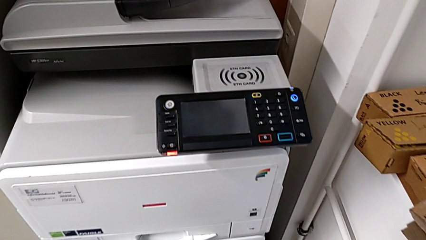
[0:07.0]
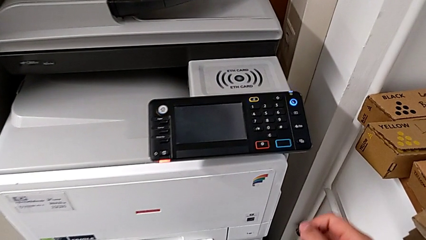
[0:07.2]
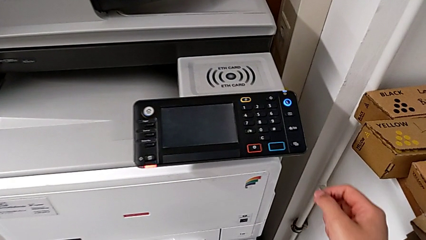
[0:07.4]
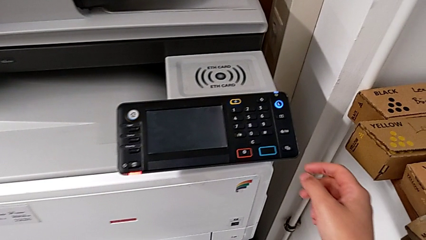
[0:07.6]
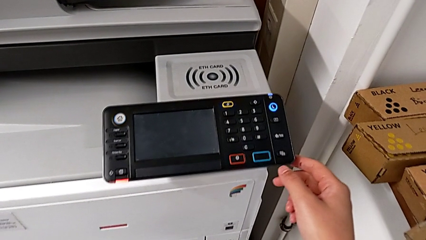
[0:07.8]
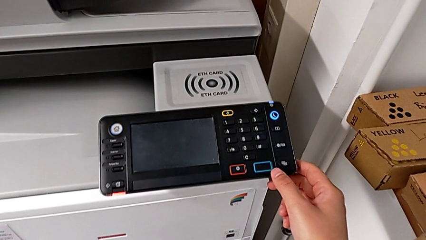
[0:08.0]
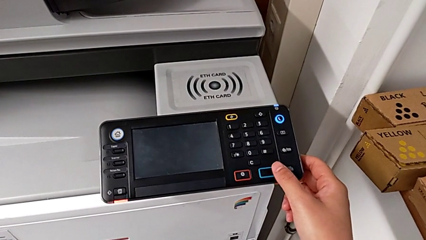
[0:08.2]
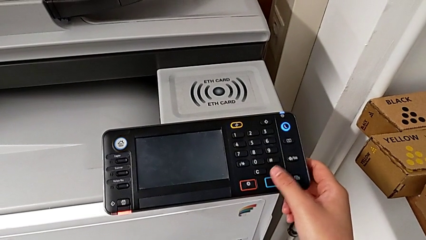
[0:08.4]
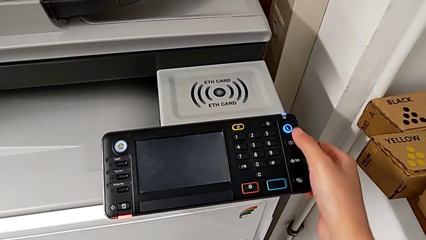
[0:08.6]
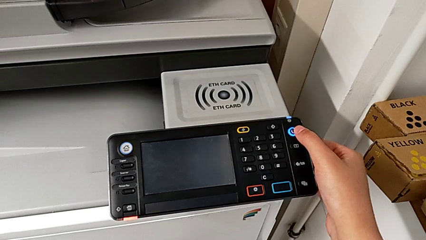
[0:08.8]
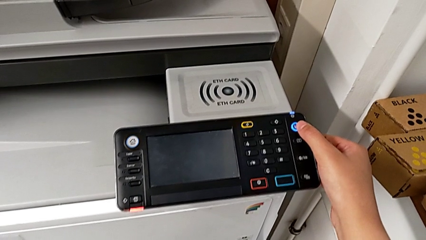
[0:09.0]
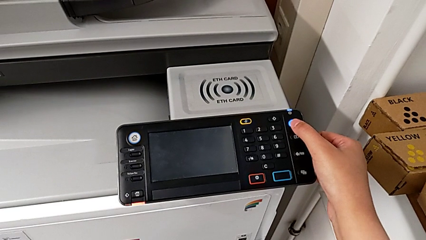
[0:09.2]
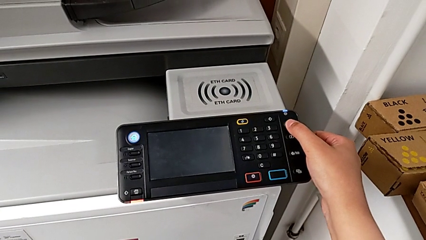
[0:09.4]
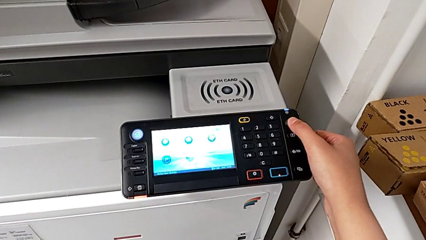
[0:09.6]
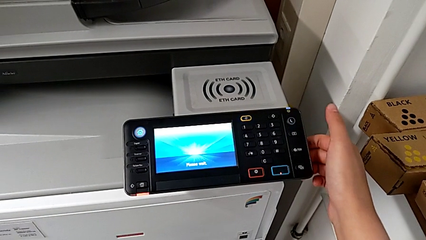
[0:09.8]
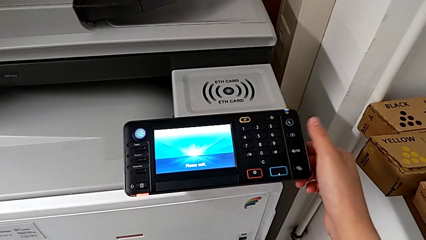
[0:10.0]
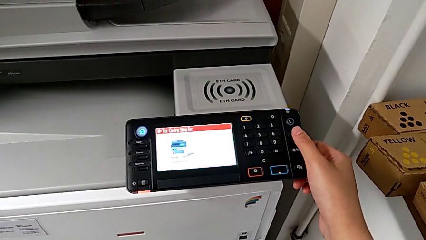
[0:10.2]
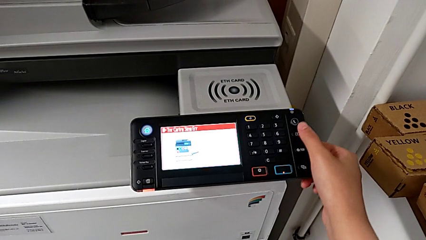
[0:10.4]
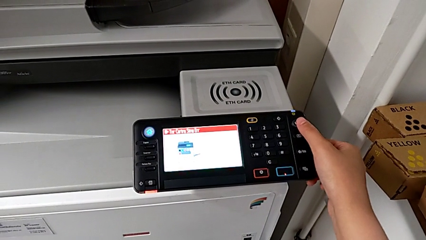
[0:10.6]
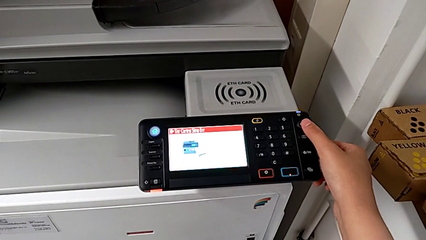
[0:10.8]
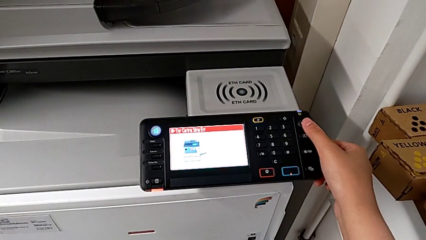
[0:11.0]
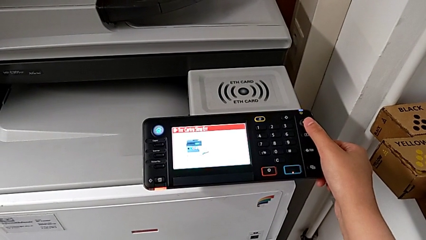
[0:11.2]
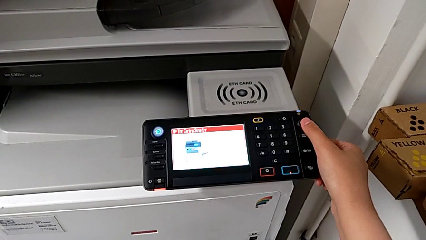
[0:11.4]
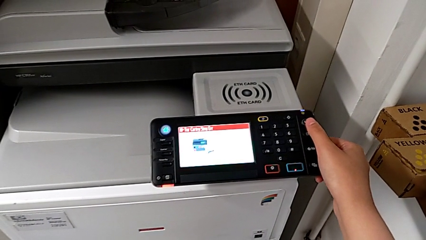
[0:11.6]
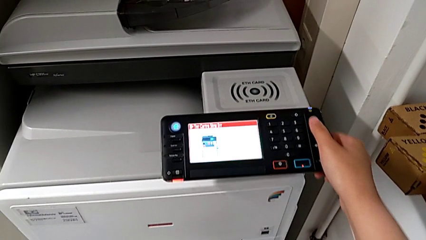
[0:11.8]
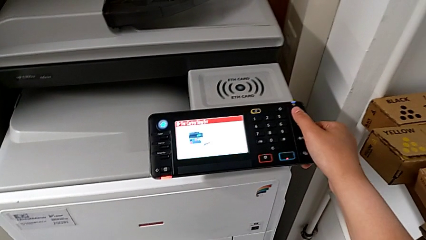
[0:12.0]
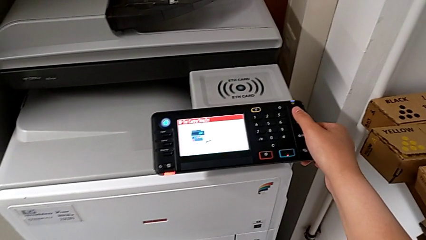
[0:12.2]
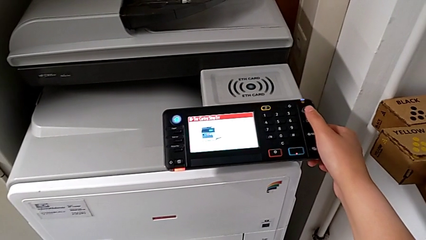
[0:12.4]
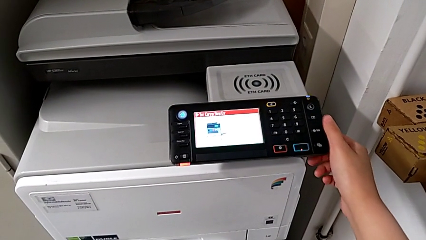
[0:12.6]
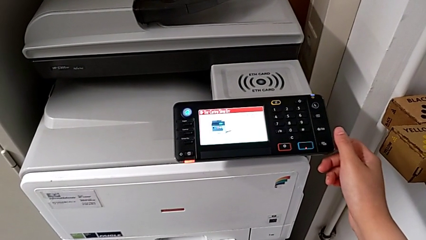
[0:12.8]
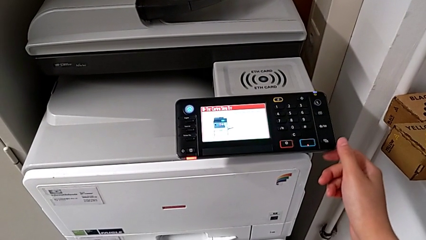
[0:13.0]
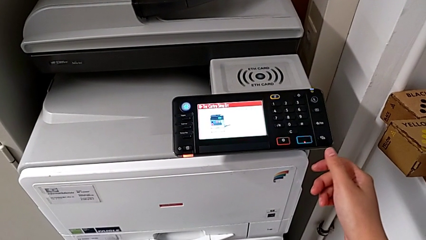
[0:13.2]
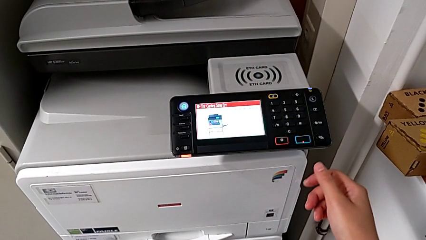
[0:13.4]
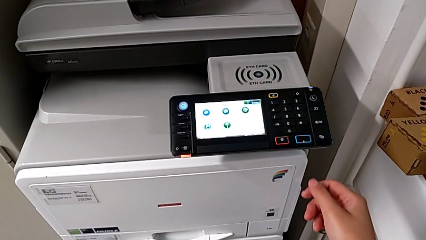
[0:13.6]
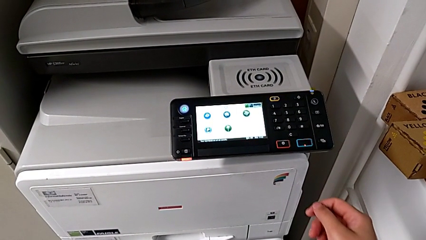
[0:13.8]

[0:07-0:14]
The camera wearer turns on the printer. They approach the printer and press the blue button.

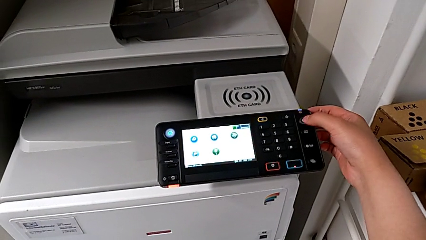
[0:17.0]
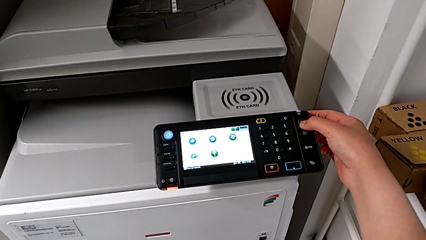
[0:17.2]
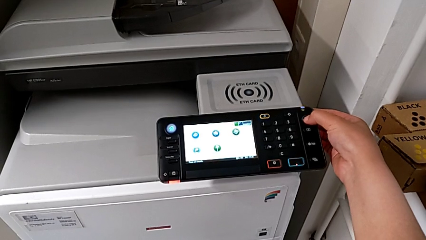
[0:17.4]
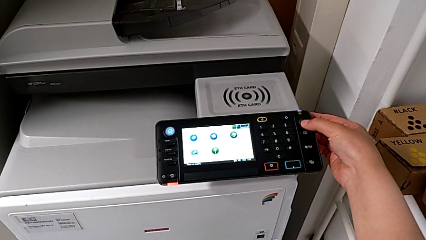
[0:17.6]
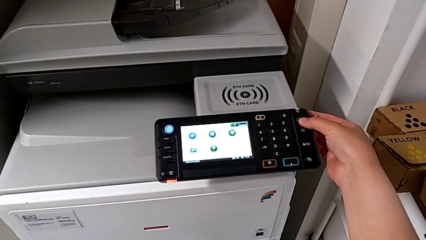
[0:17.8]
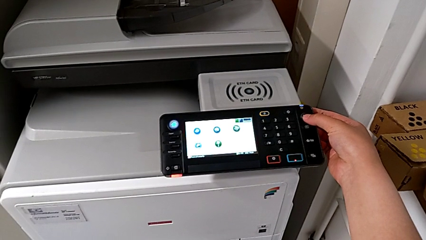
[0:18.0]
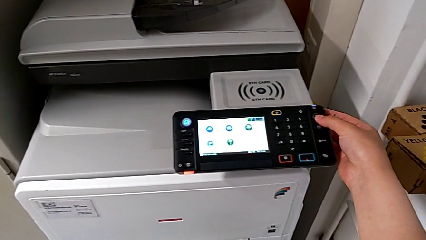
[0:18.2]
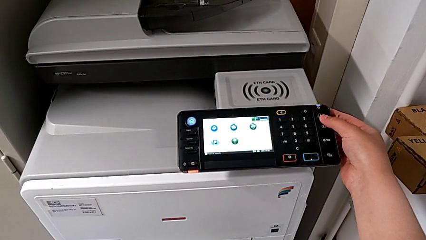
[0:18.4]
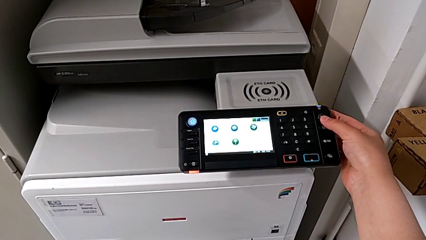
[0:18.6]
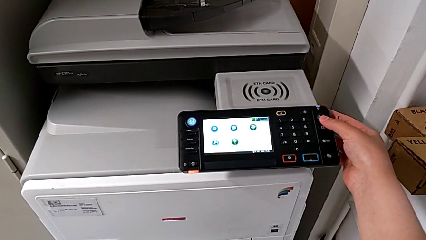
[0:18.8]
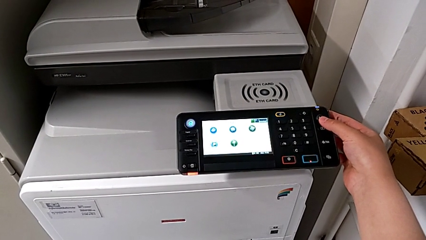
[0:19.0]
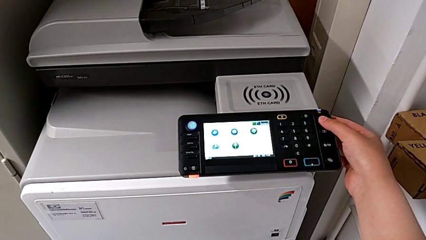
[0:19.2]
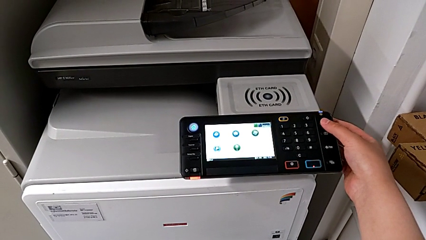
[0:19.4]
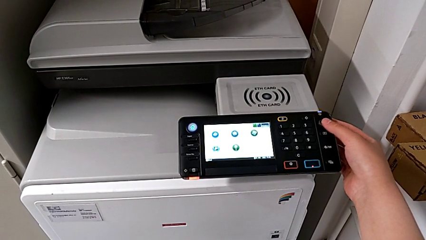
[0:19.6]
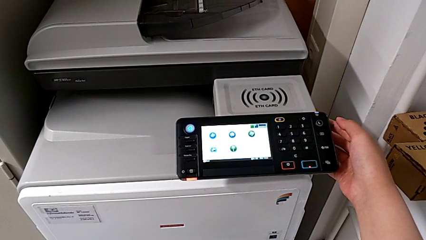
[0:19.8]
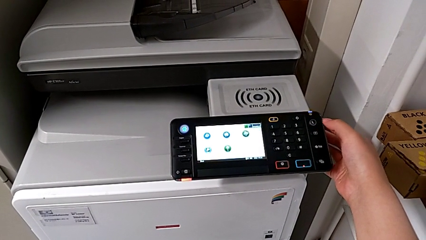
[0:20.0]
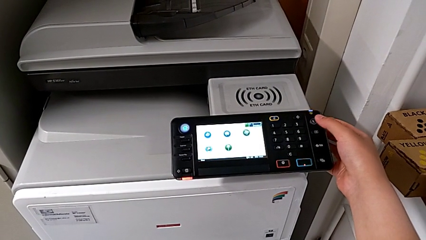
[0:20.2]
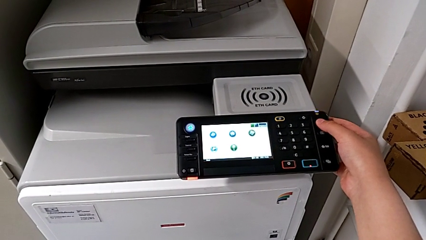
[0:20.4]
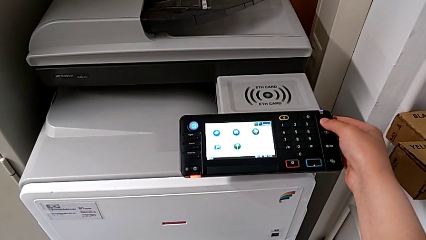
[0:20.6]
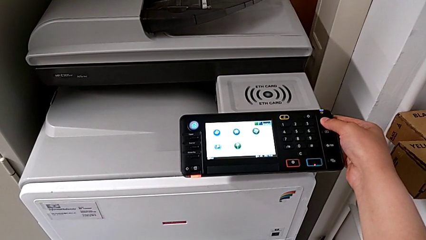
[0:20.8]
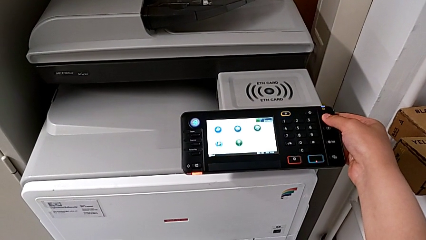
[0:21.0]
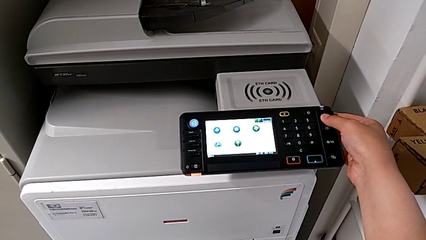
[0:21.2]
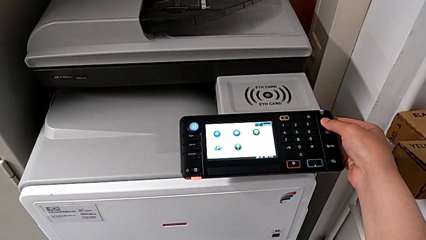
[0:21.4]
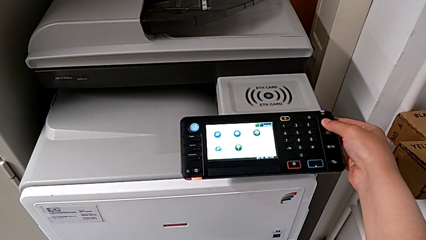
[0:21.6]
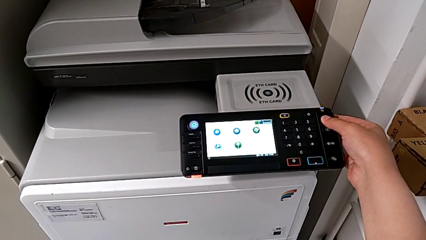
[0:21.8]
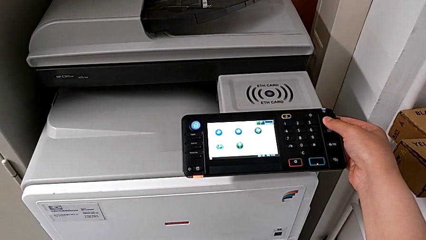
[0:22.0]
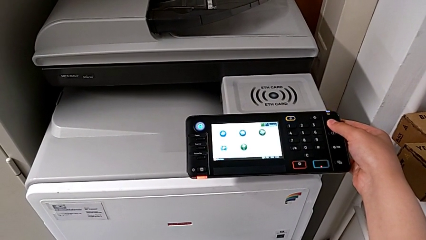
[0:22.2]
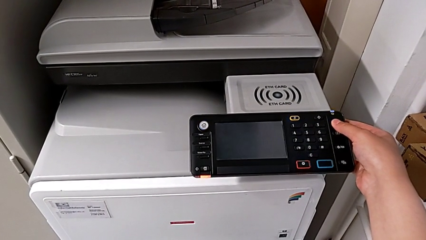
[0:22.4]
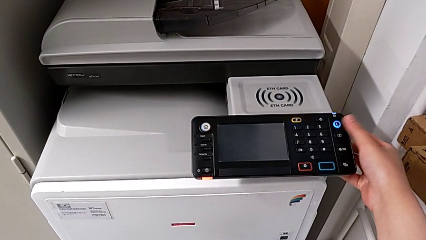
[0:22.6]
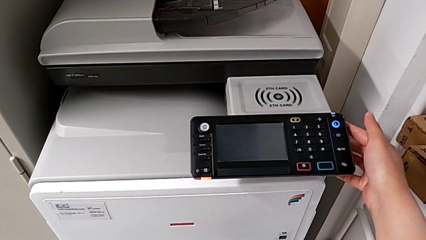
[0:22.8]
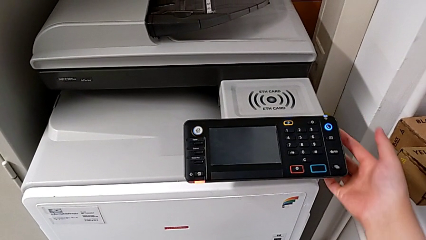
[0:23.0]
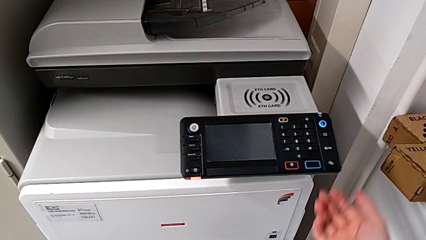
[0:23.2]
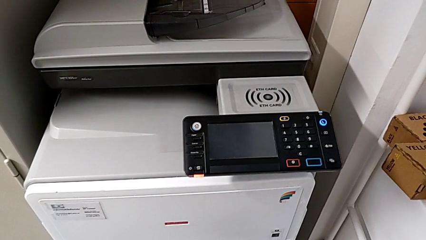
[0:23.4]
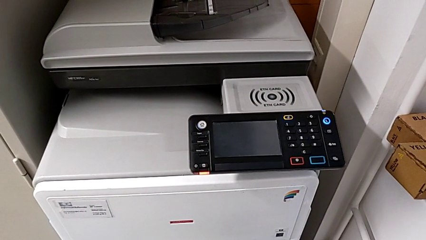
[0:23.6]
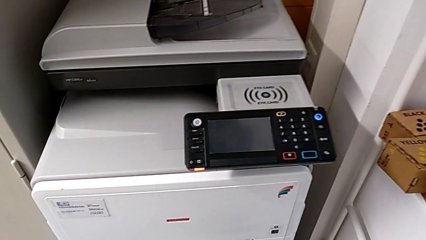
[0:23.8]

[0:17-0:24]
The camera wearer turns off the printer. They wrongly press the blue button and press it.

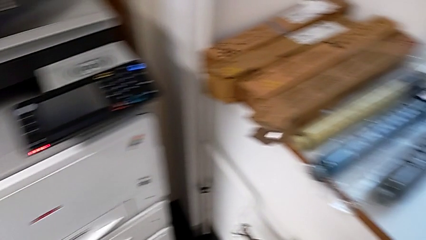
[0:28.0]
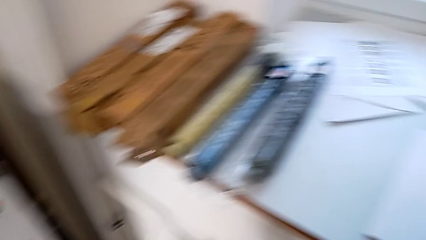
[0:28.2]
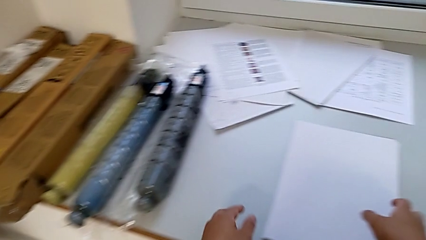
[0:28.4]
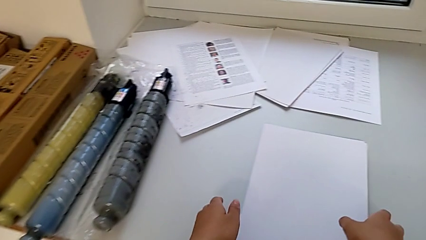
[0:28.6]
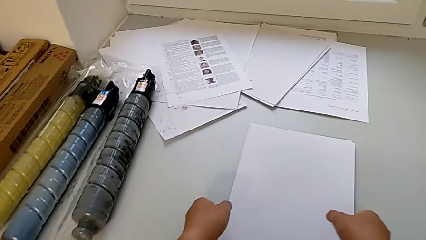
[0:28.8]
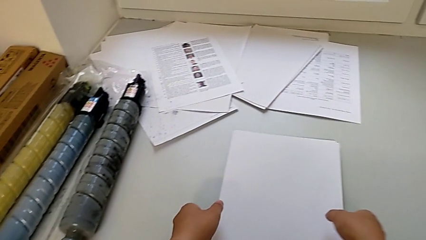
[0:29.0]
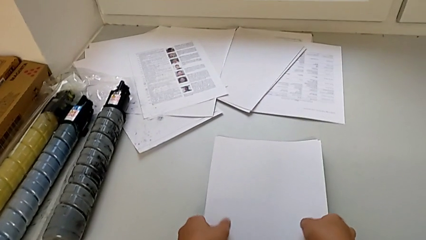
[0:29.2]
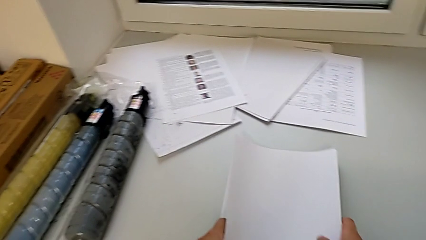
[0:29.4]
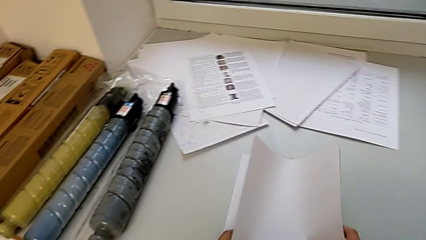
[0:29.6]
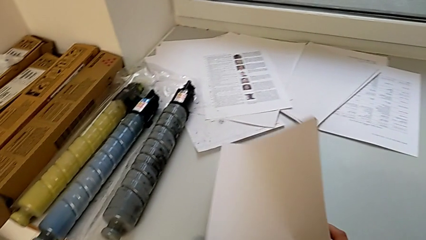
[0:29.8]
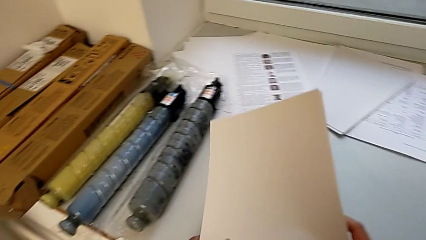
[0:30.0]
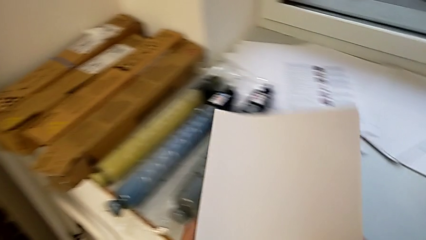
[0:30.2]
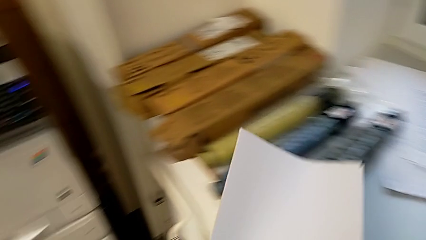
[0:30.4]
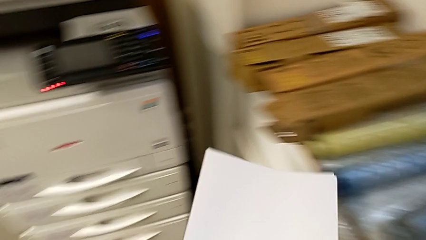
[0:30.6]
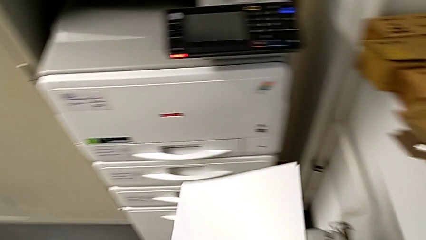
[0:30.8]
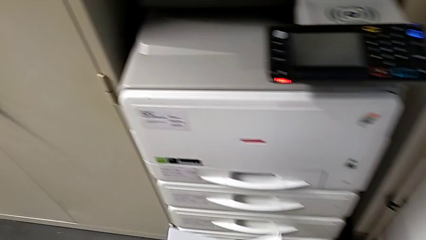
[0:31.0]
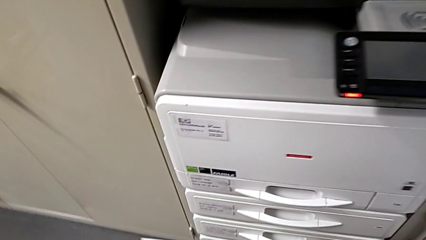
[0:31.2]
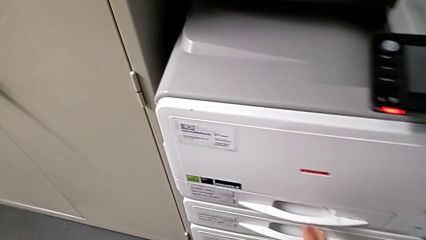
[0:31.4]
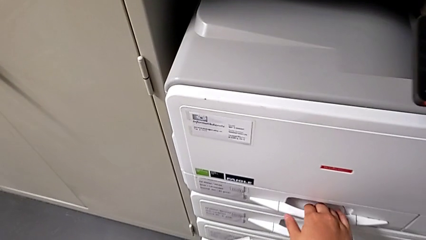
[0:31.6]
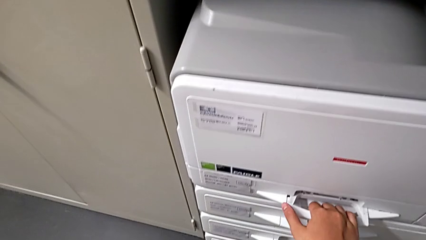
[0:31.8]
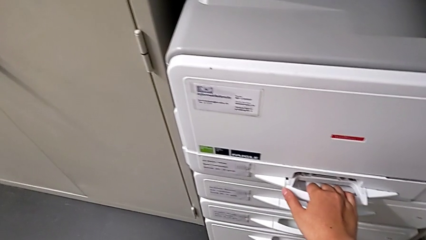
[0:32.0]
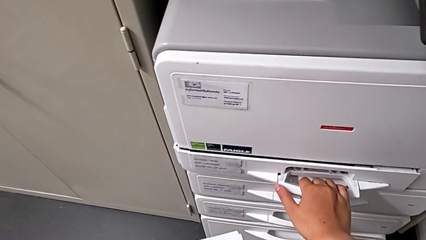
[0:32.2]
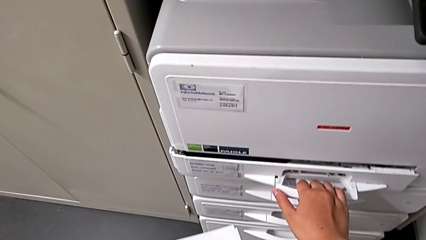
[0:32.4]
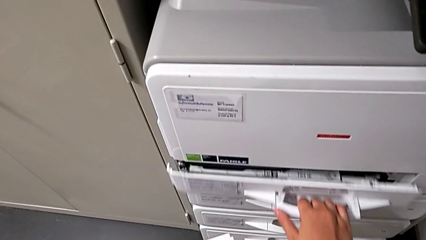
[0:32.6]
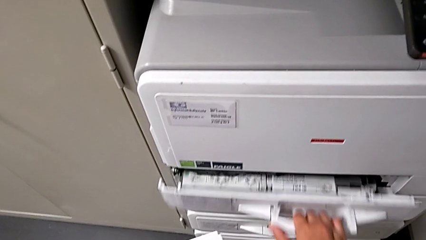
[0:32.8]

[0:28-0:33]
The camera wearer is loading a paper stack onto the printer's paper tray. They grab the white paper stack.
